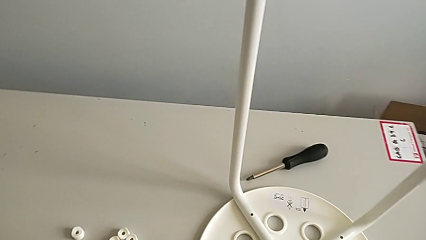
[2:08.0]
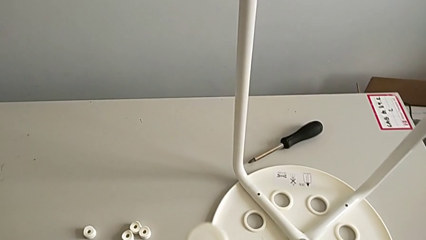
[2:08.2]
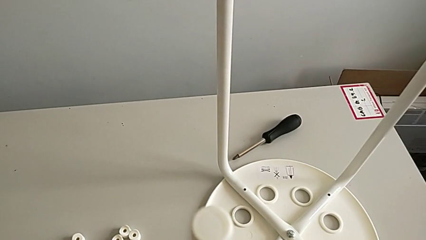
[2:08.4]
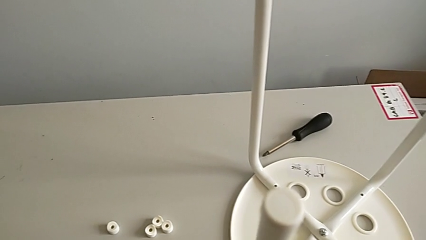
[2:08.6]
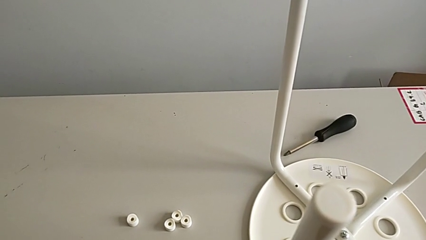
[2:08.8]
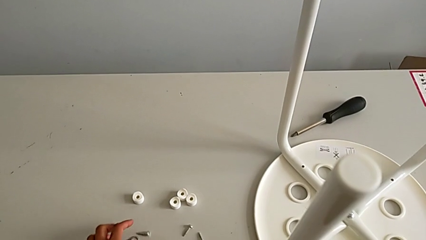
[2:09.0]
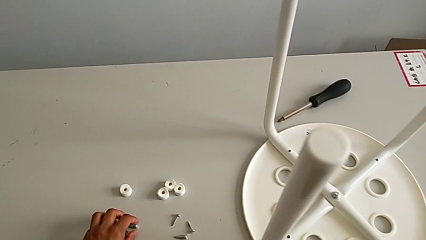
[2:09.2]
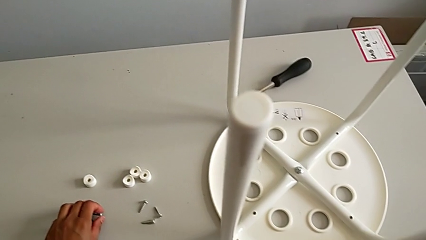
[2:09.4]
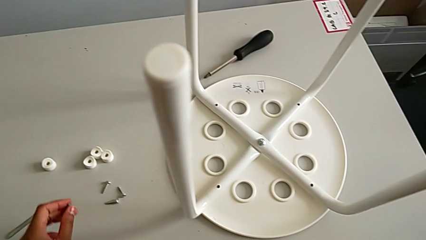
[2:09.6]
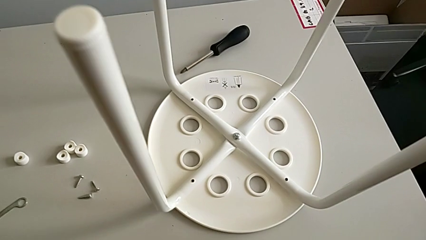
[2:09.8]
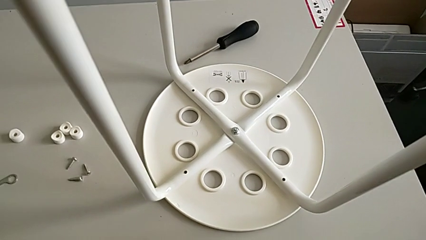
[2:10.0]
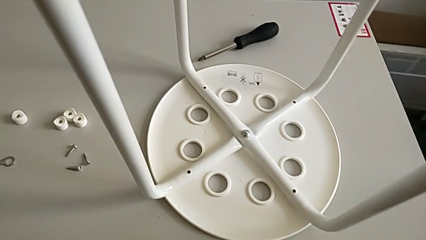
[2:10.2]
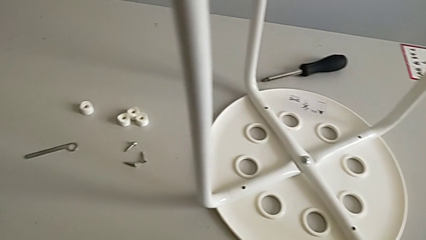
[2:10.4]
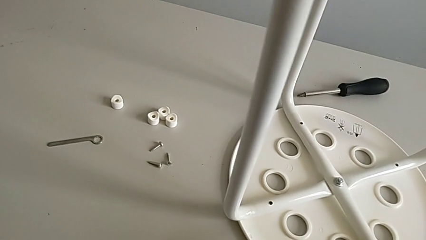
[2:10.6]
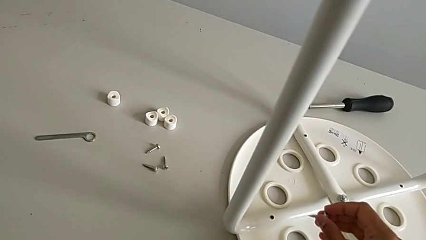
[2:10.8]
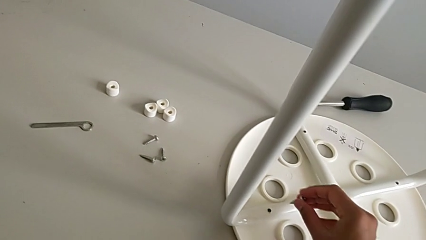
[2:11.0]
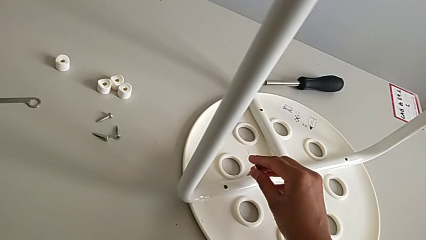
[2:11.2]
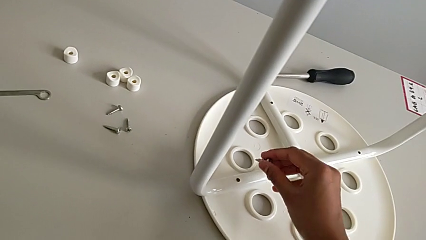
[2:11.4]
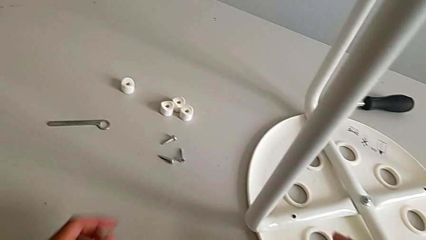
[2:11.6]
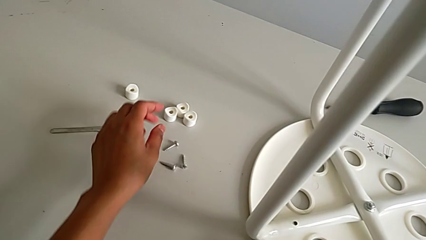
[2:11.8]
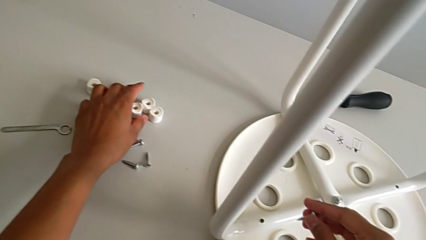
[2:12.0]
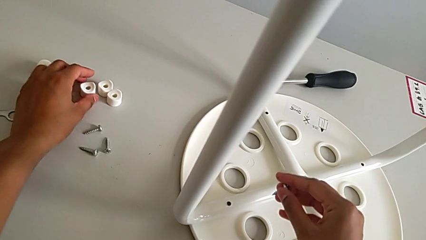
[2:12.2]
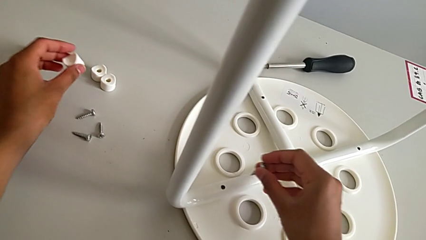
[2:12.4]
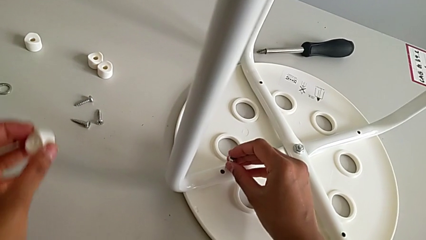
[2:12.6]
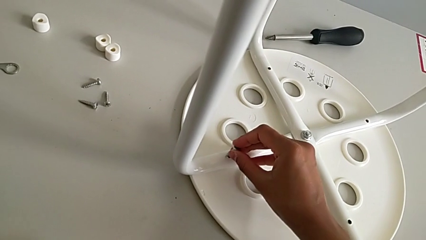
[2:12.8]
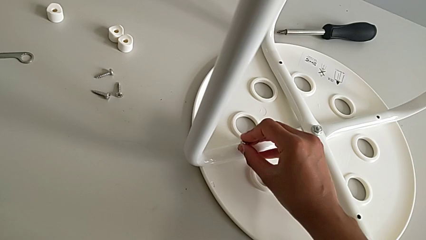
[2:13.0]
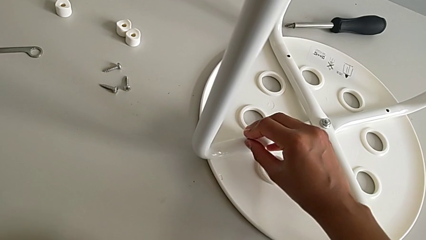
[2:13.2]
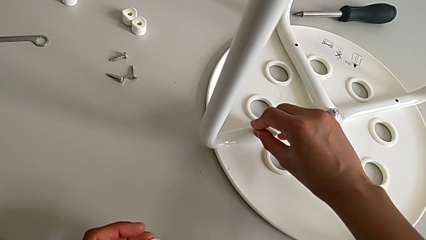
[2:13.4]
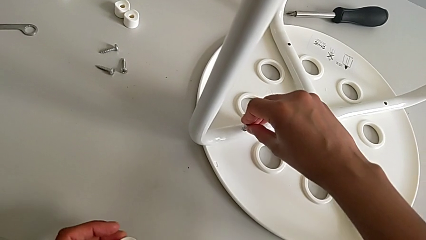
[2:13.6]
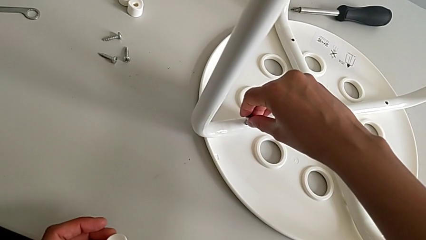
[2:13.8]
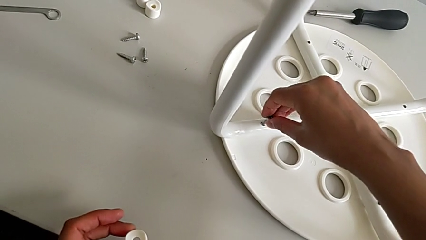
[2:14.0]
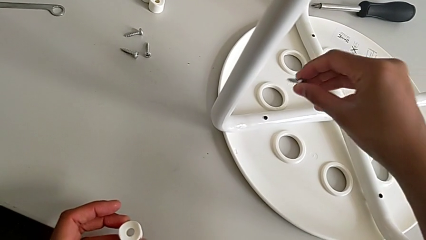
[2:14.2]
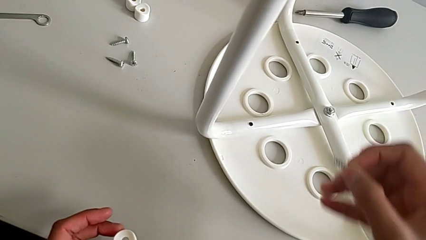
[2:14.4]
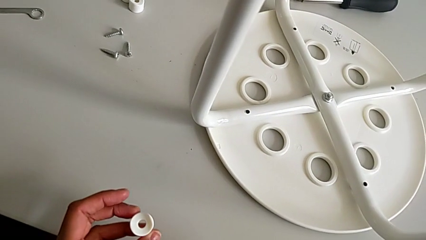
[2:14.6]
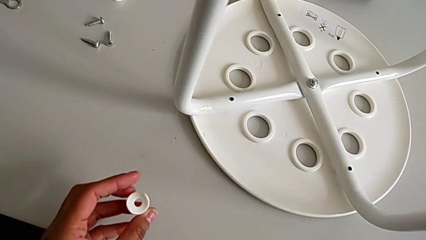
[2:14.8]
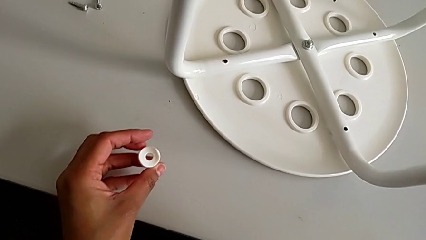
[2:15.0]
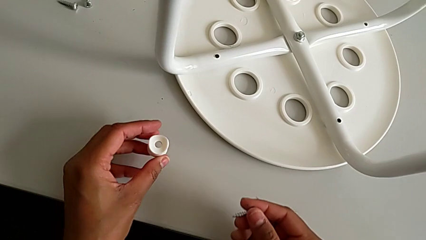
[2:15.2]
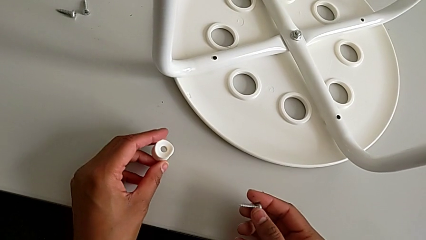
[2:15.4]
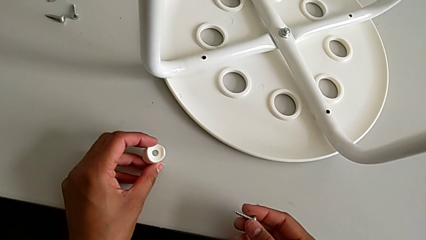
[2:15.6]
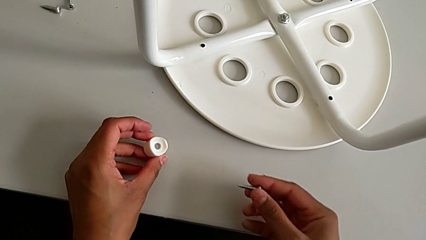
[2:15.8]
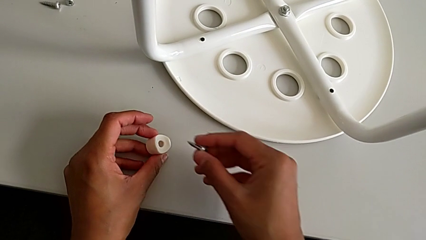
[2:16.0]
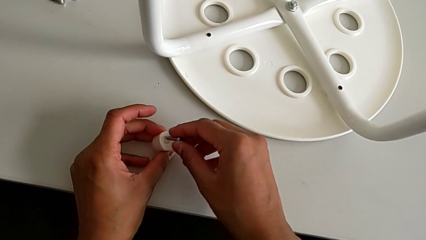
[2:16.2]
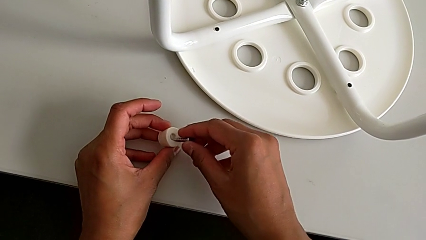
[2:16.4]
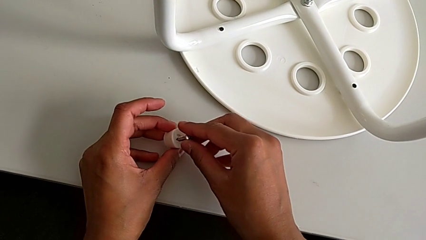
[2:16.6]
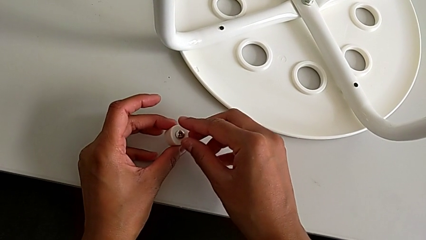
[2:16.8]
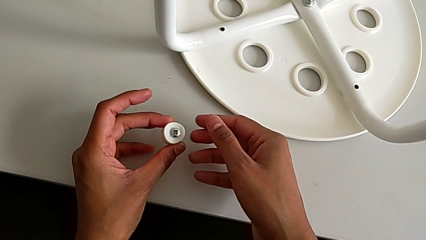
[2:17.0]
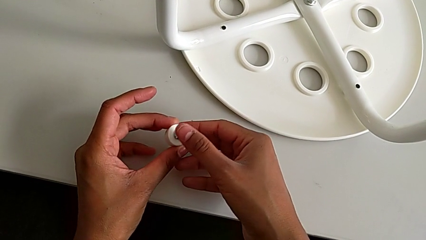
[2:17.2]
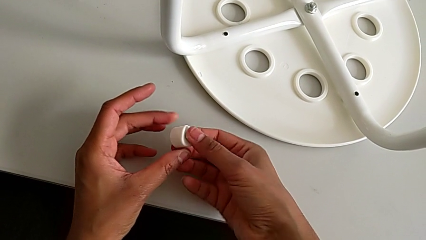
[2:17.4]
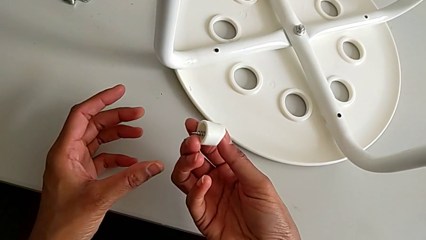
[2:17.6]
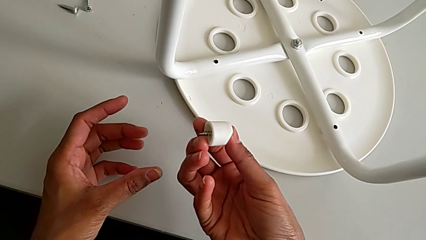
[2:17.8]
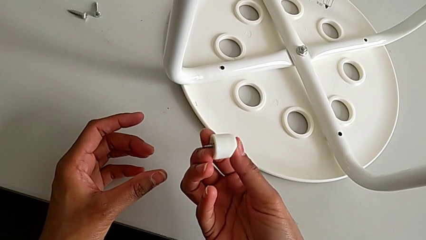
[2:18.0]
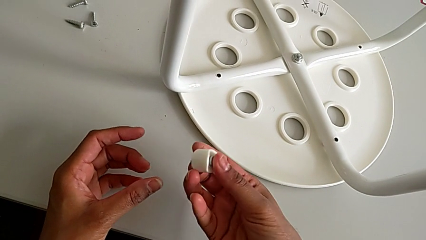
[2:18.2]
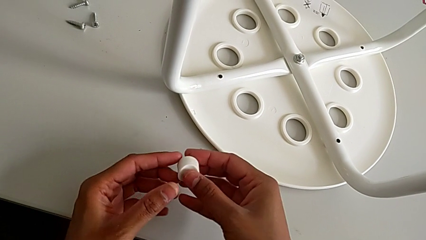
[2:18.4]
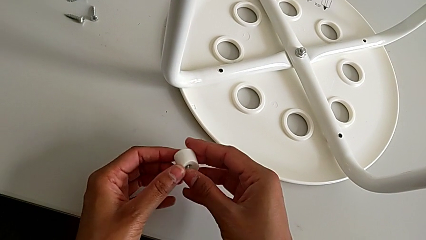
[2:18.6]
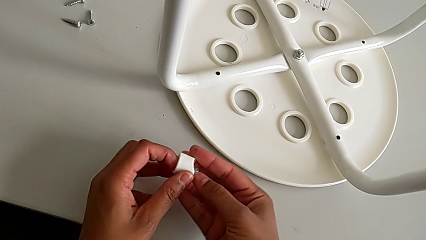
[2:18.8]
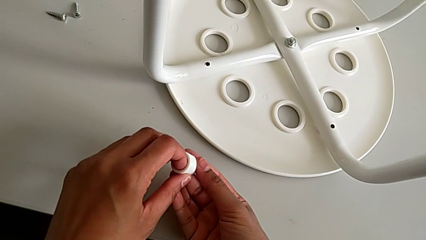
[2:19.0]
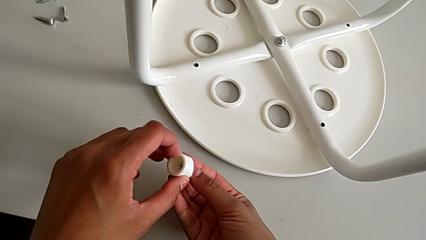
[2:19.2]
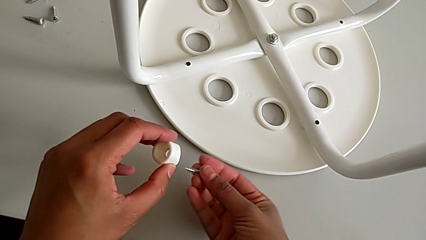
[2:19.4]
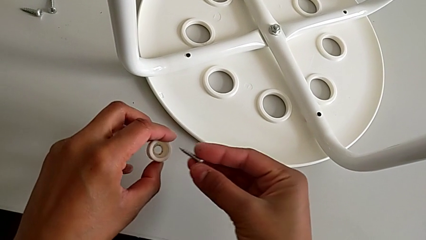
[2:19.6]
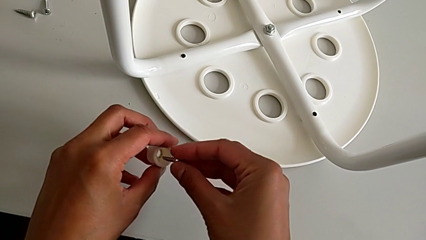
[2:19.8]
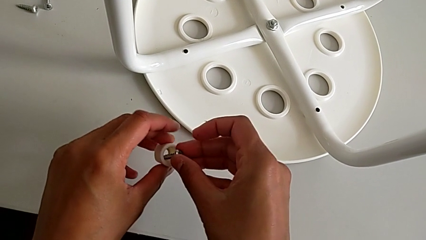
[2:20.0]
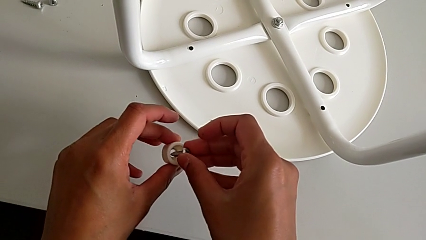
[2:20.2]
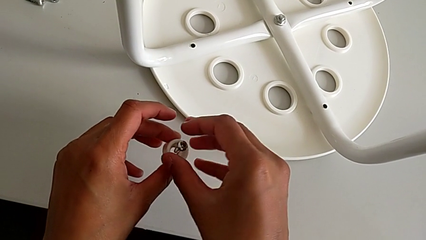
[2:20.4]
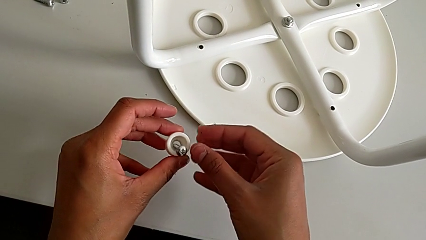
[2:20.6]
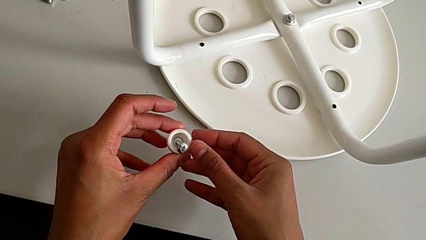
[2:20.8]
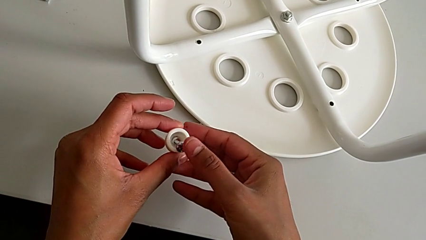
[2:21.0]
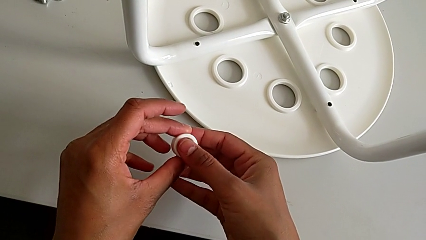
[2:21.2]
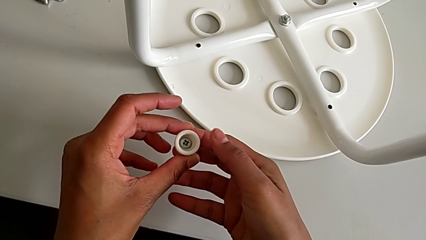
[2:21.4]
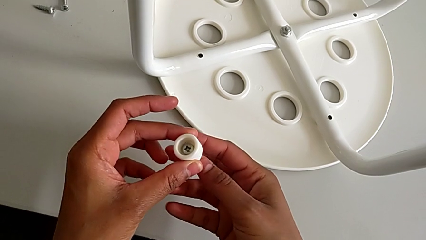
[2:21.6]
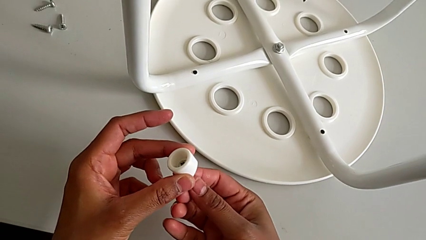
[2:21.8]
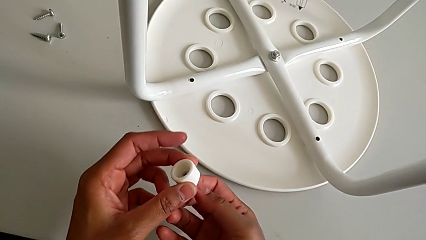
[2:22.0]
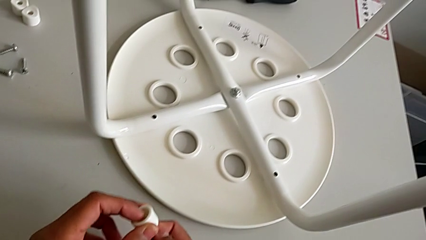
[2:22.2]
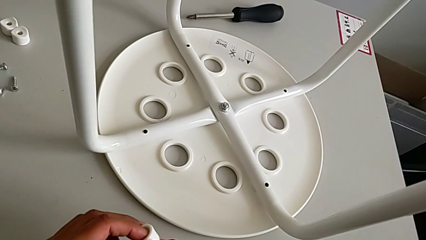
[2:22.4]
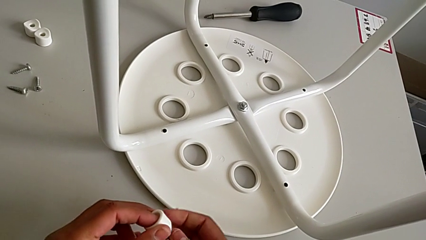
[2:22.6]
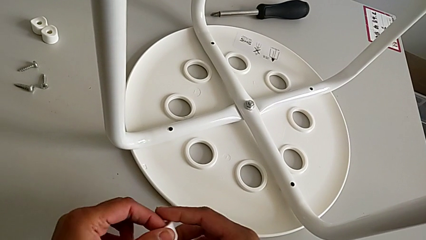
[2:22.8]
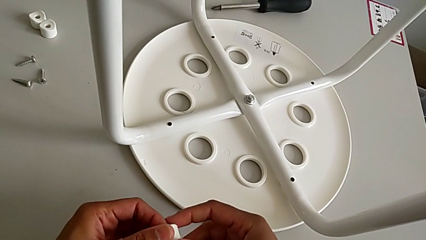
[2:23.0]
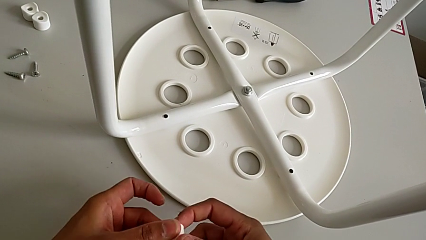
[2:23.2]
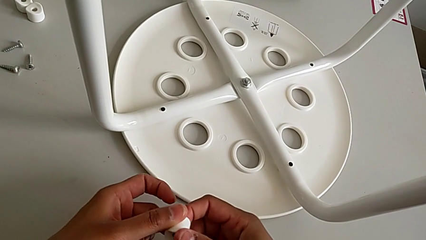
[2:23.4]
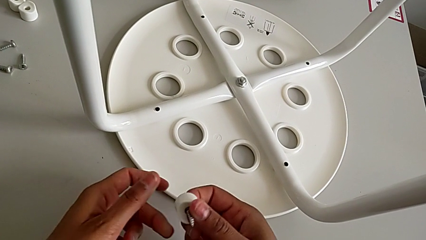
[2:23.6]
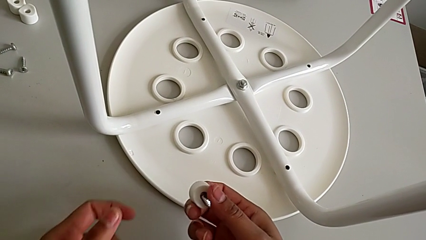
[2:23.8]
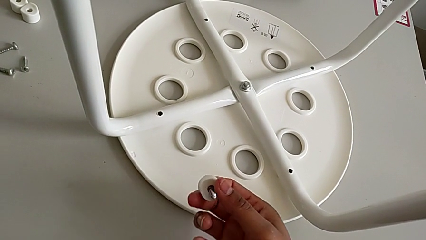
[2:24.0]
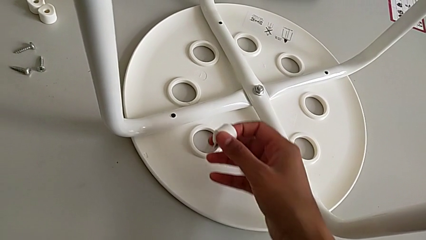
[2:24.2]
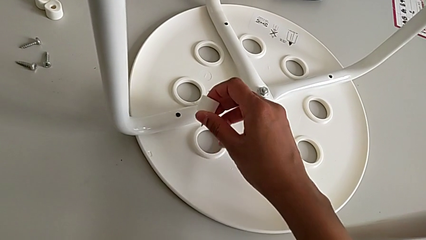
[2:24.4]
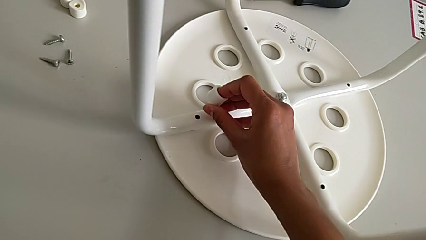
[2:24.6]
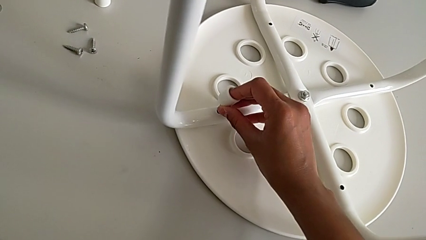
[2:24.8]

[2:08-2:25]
The camera wearer is assembling a white tray. They grab the screw, wrongly insert the first screw with the right hand, grab the washer with the left hand, withdraw the screw, wrongly place it, withdraw it, insert it and approach the stool.
